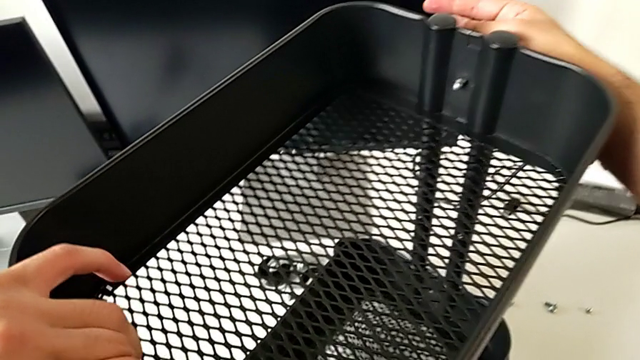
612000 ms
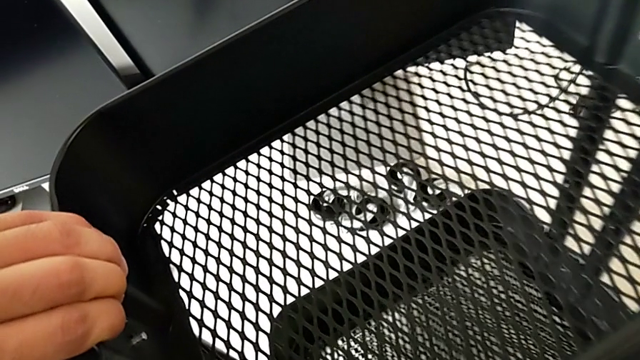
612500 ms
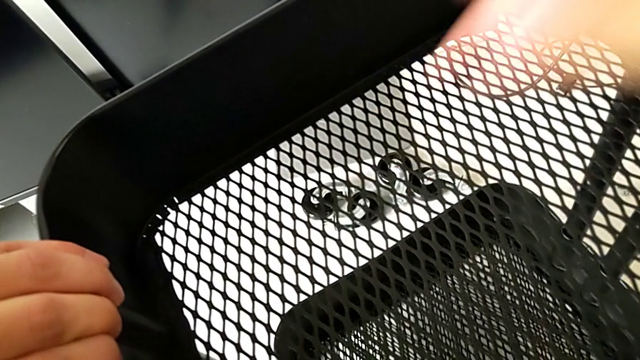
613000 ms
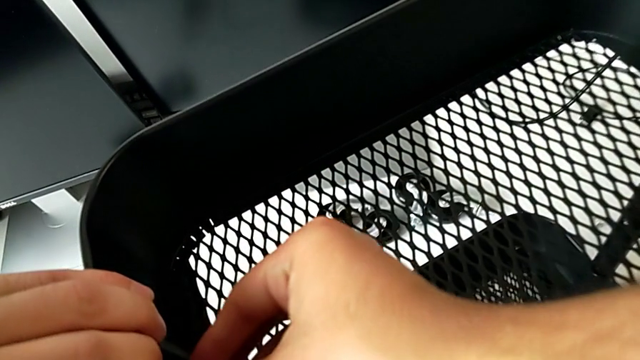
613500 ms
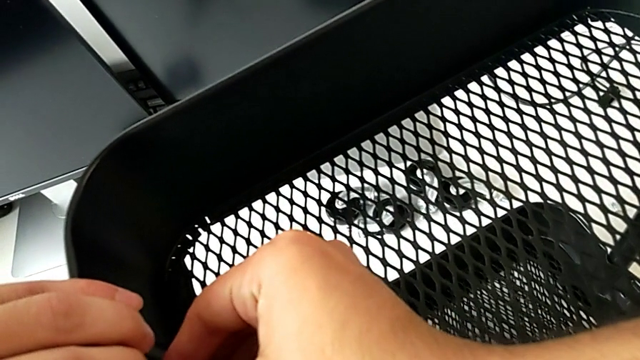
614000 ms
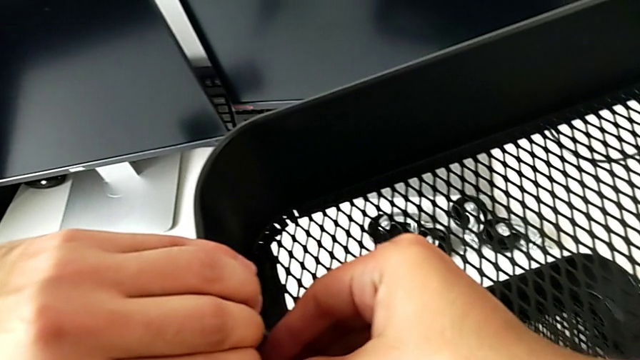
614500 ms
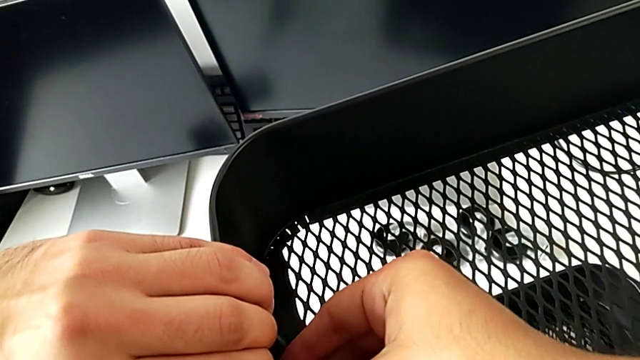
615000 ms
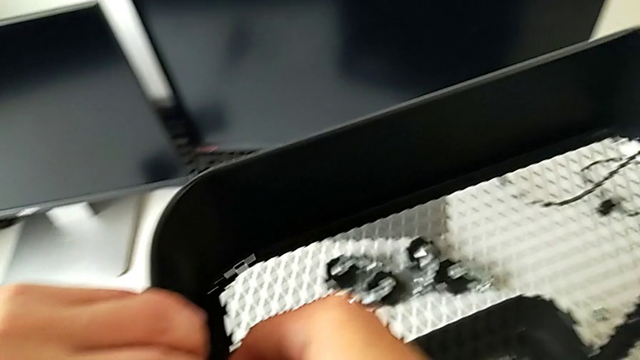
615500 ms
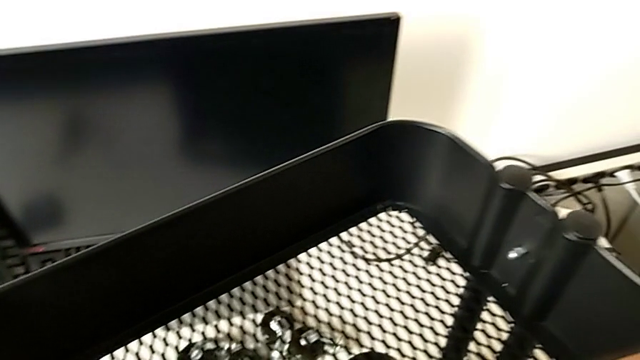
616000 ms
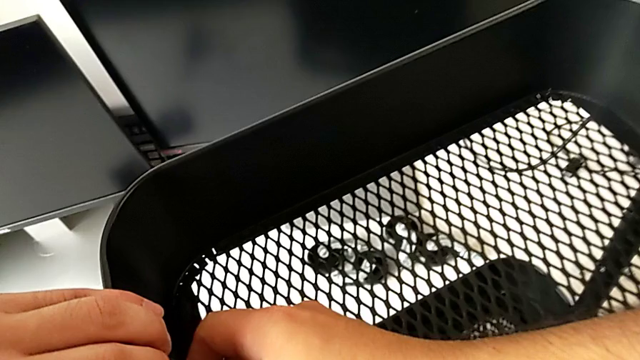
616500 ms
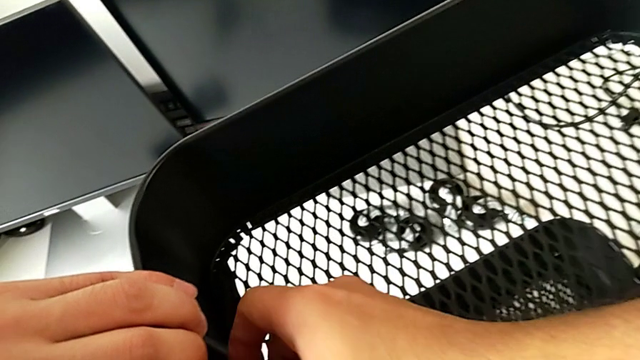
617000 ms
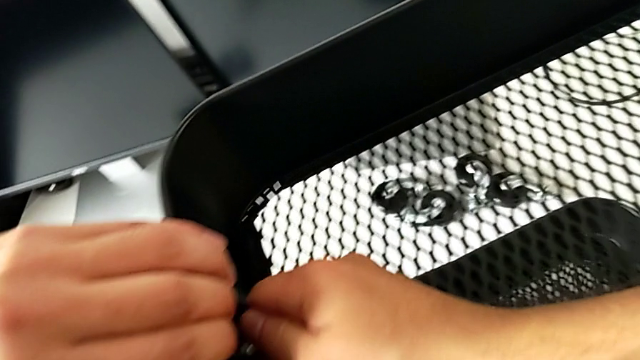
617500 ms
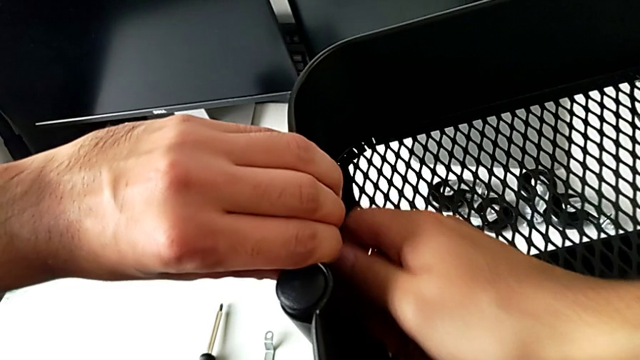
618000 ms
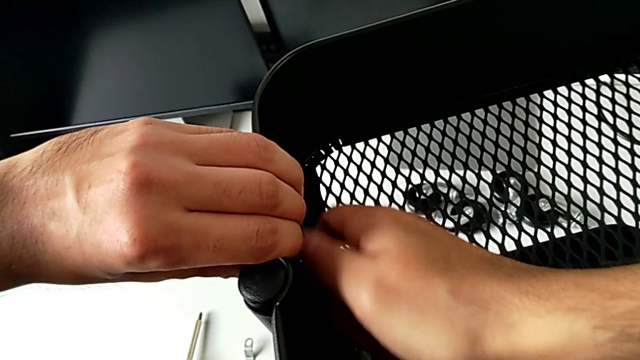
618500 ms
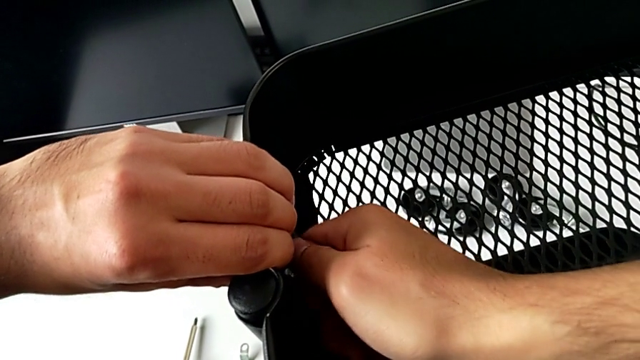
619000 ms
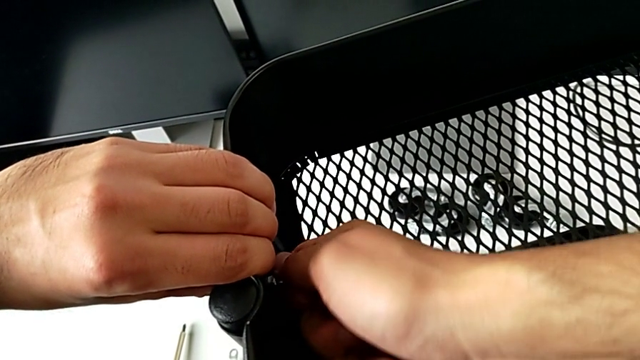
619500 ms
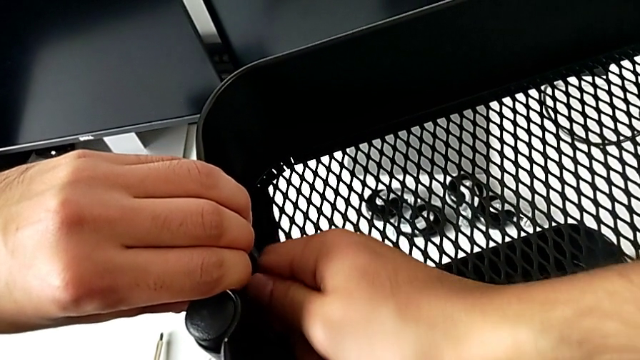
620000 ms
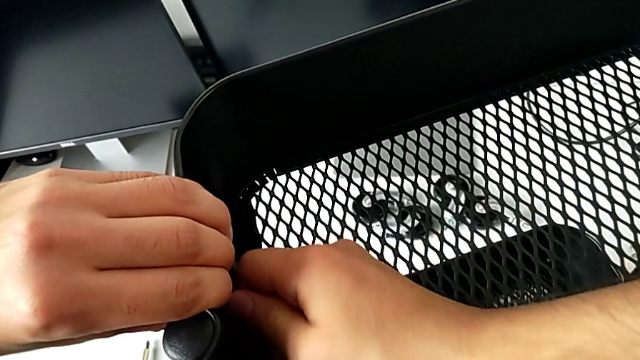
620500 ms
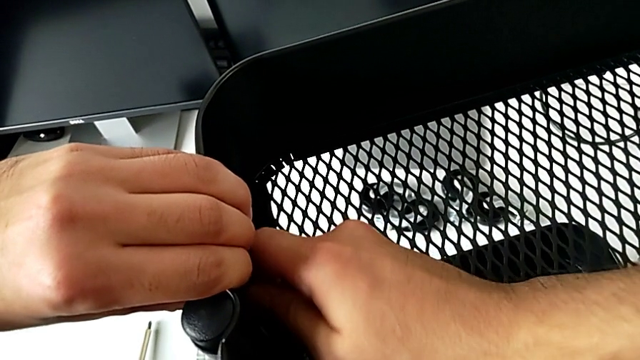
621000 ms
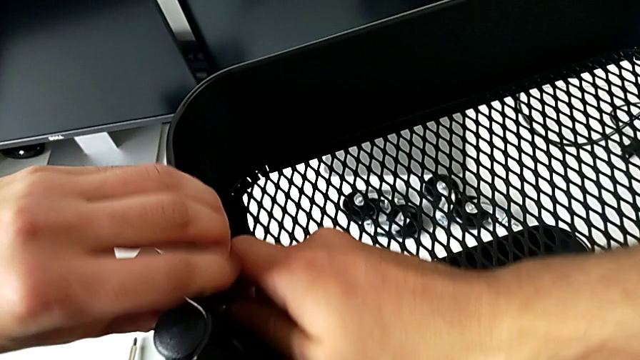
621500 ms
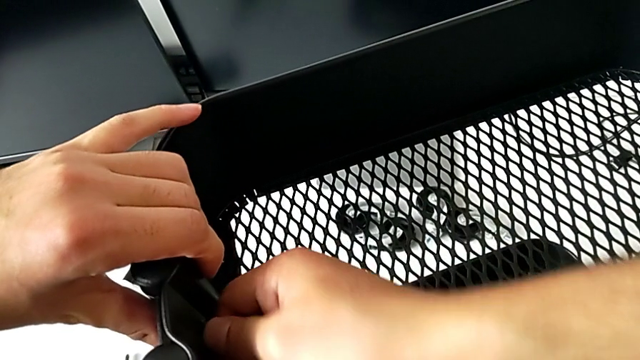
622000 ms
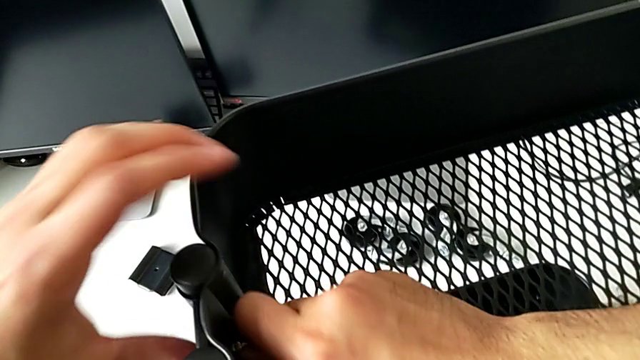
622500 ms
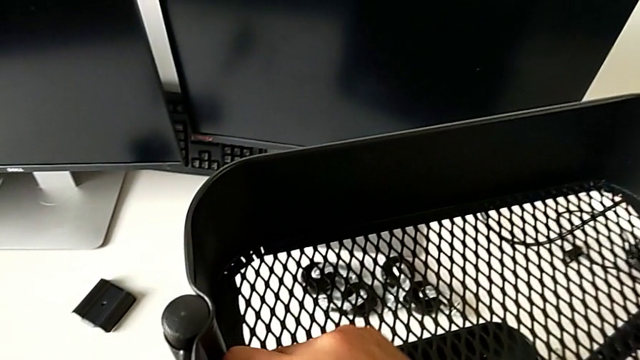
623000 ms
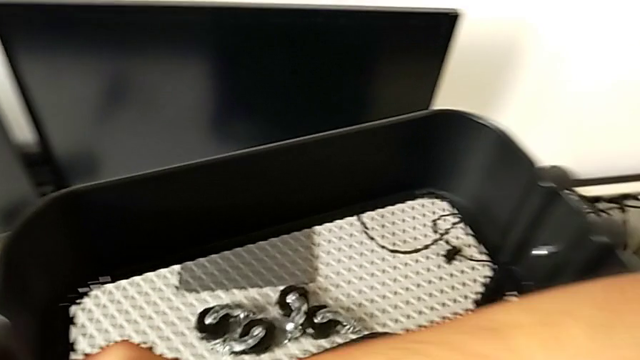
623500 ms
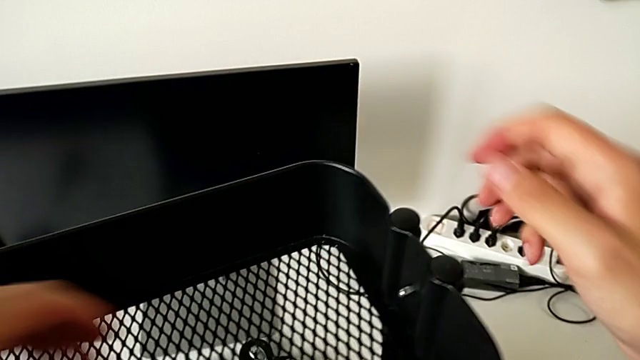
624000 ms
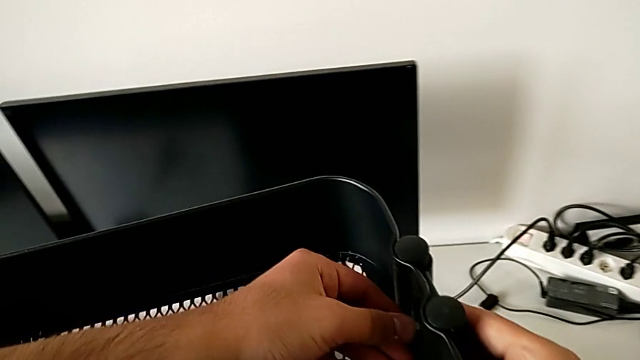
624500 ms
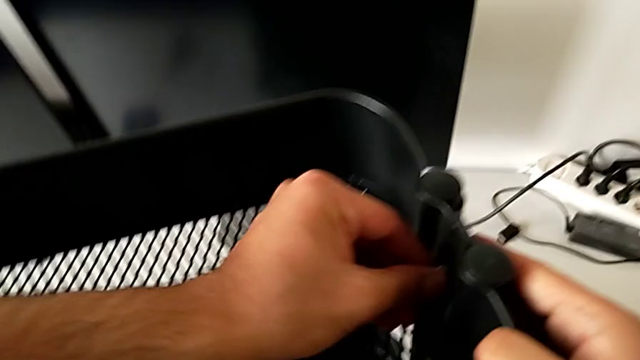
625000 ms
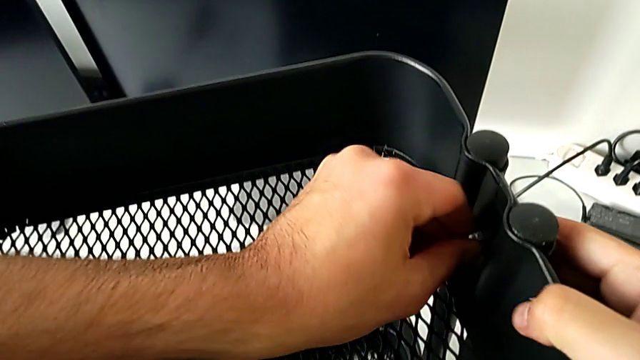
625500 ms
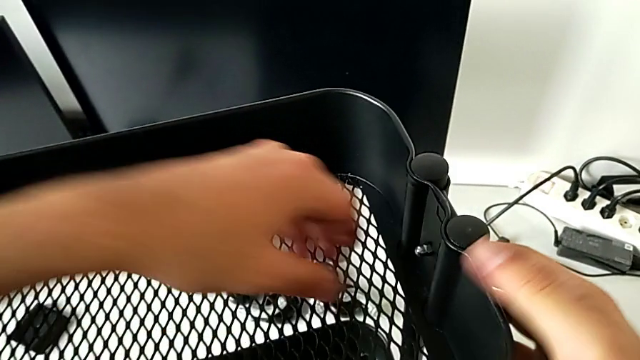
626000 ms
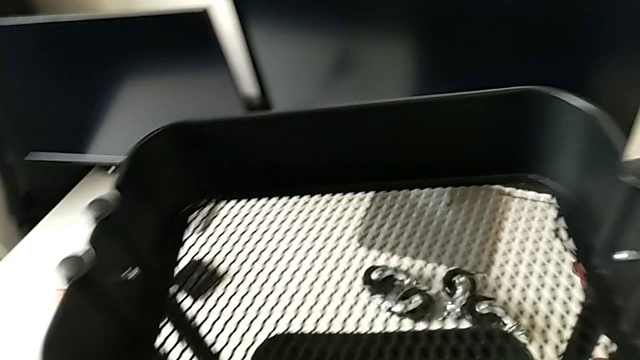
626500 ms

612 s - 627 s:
The camera wearer is assembling the top tray and inserting the middle tray in passing. They rotate the utility cart, insert the hexagon cap nut and screw it twice.

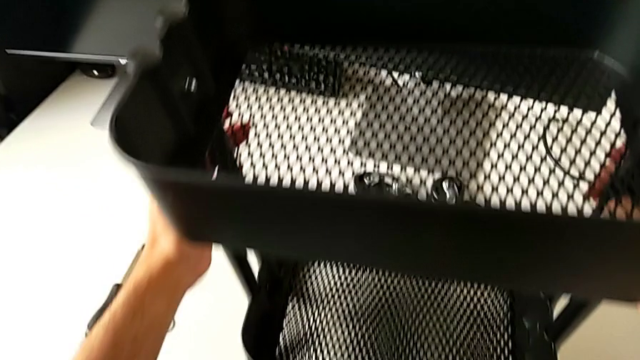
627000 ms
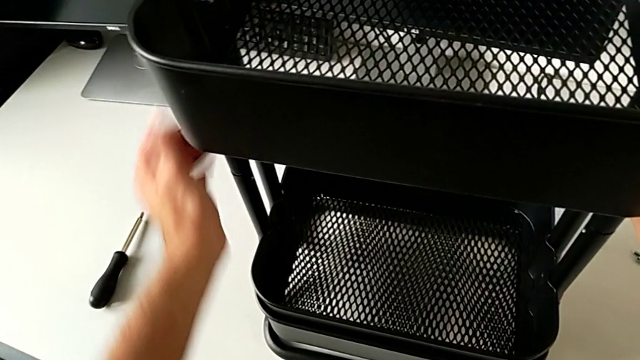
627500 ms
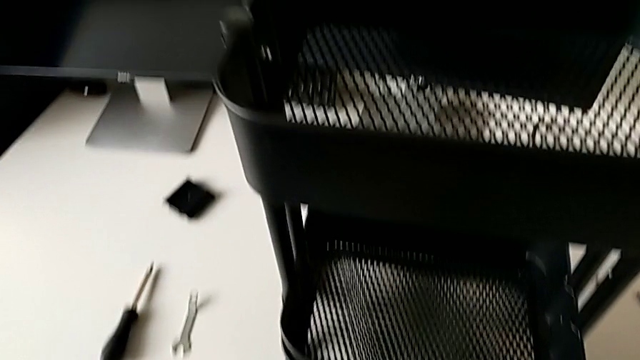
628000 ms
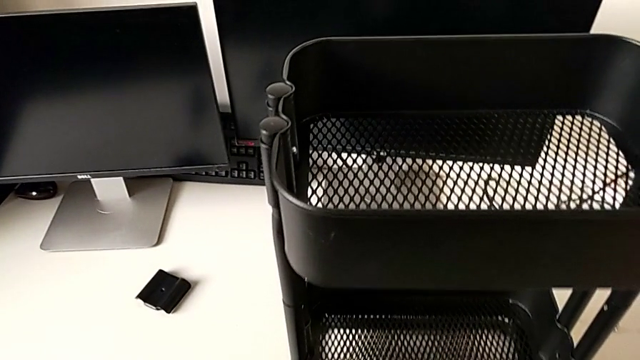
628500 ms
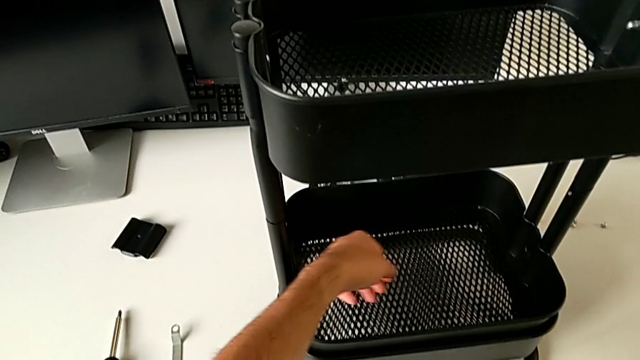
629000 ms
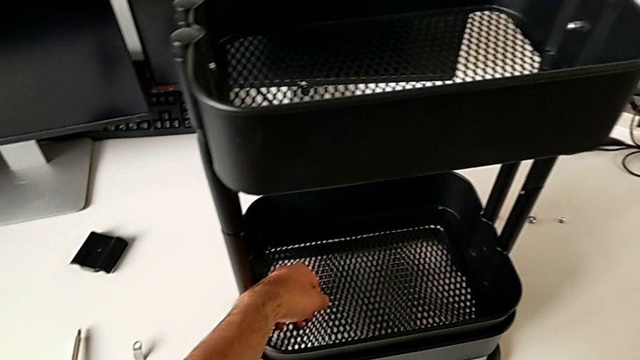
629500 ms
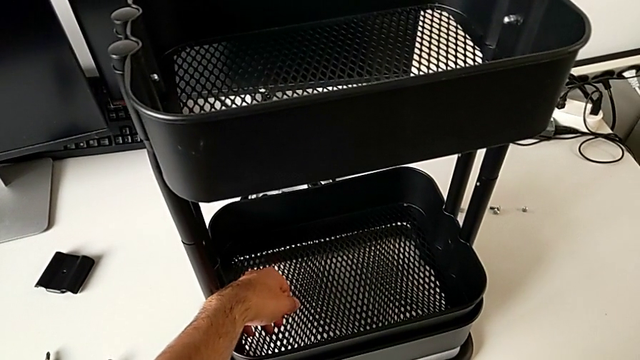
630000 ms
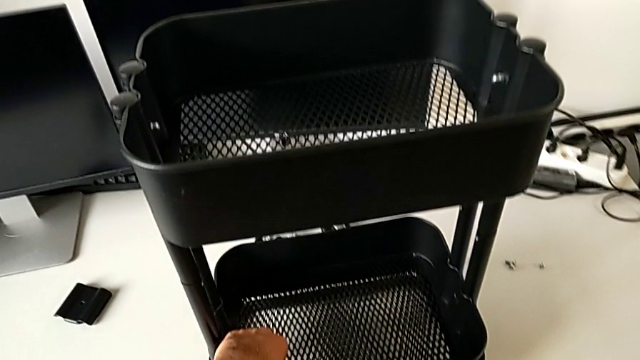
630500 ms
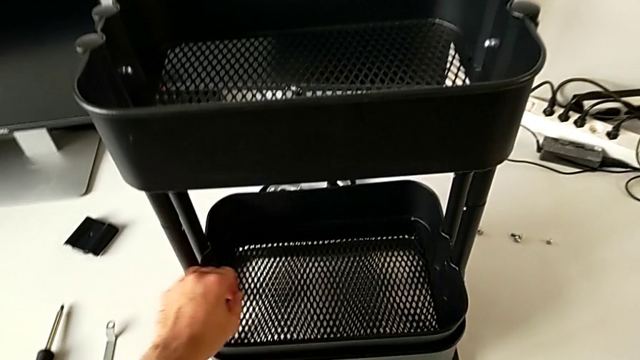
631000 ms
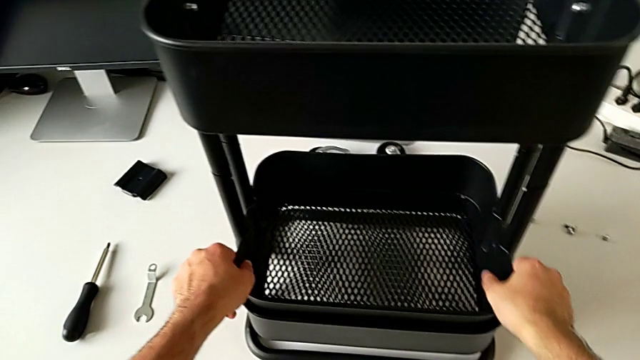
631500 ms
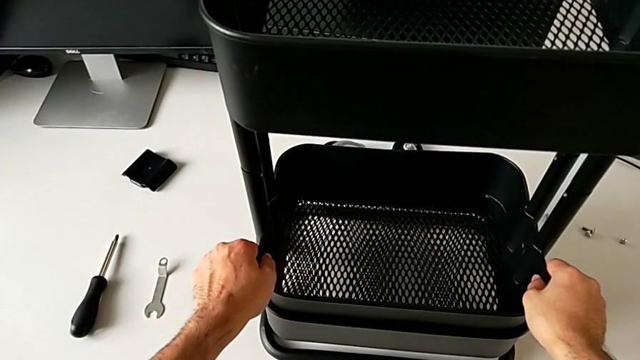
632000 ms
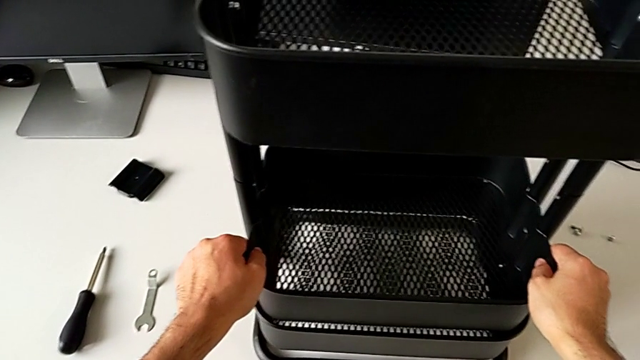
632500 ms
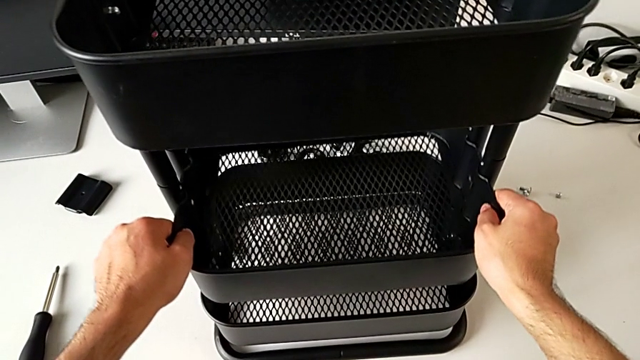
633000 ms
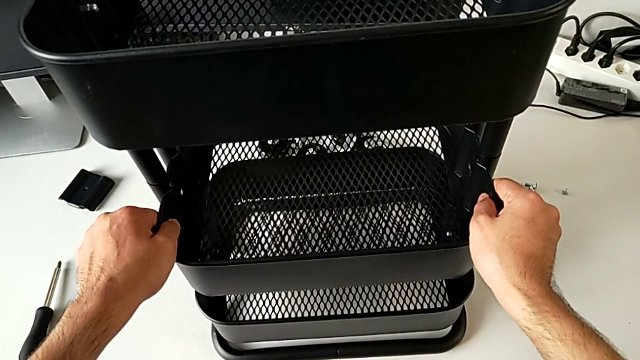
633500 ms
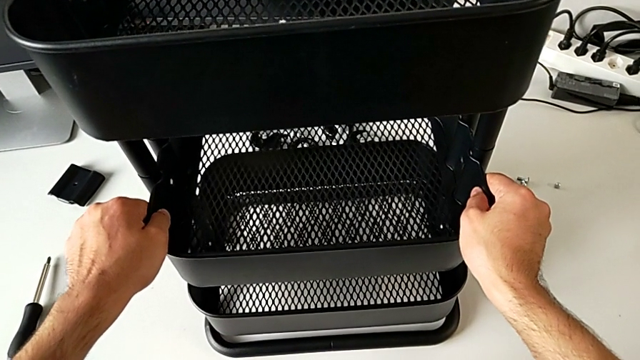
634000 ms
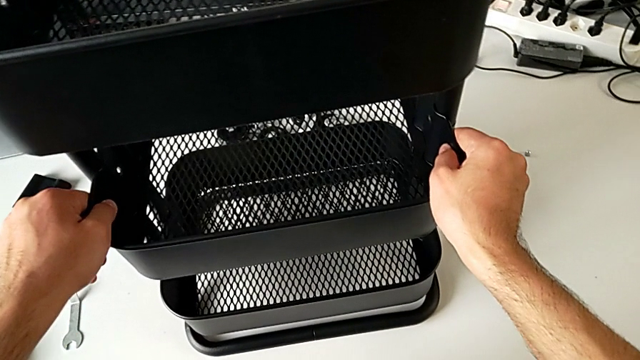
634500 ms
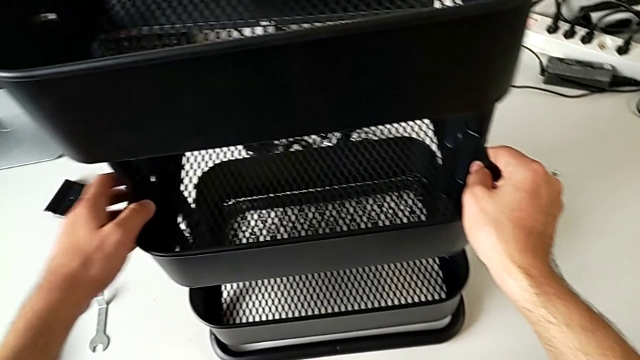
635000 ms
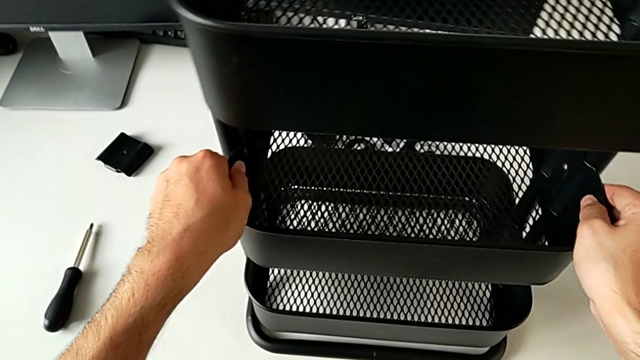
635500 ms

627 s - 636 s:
The camera wearer is assembling the middle tray. They grab the grid tray and lift it.
